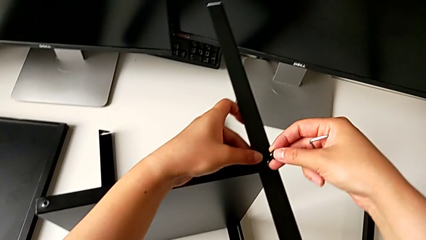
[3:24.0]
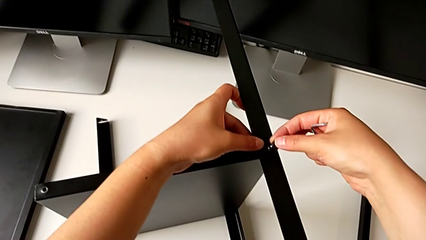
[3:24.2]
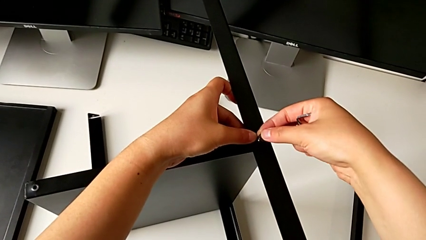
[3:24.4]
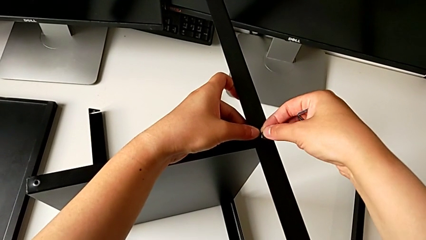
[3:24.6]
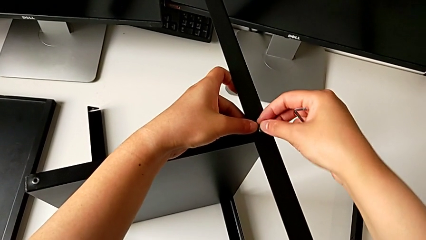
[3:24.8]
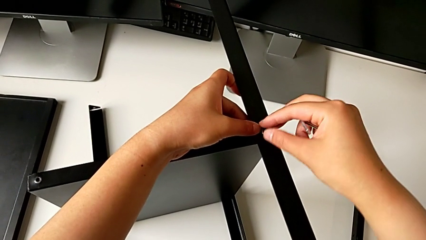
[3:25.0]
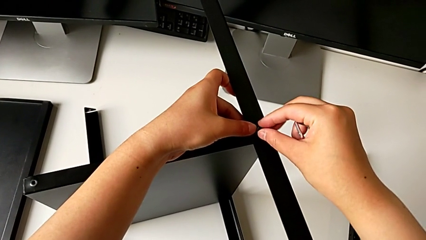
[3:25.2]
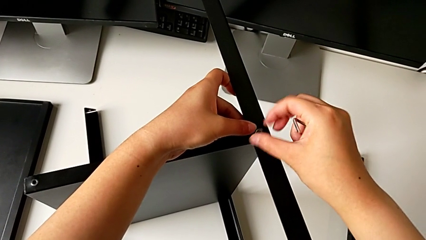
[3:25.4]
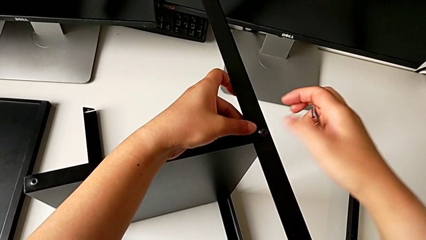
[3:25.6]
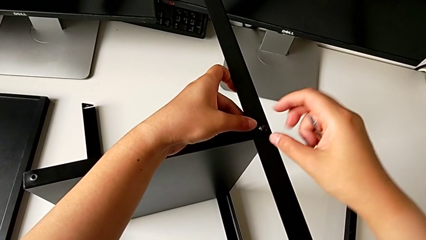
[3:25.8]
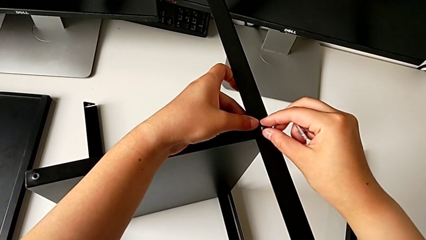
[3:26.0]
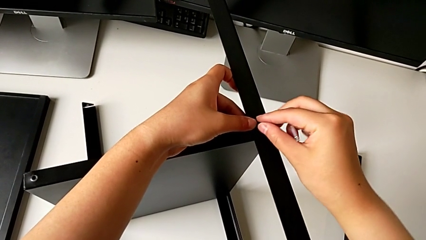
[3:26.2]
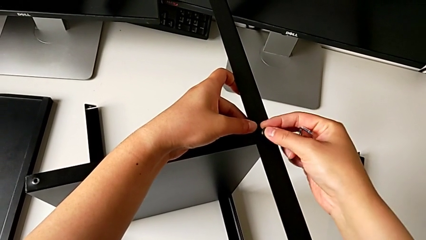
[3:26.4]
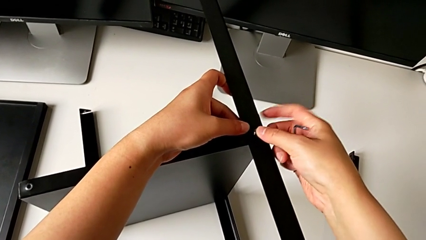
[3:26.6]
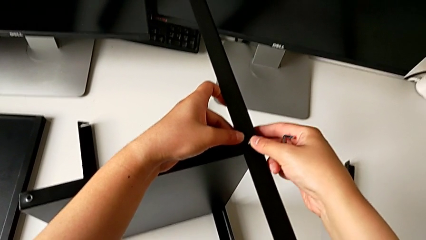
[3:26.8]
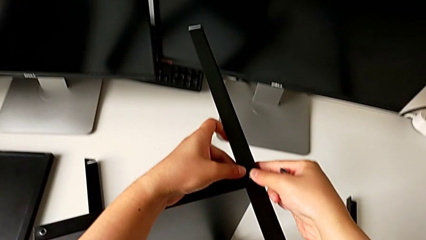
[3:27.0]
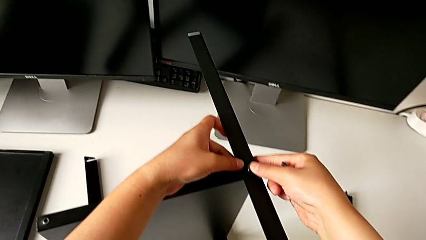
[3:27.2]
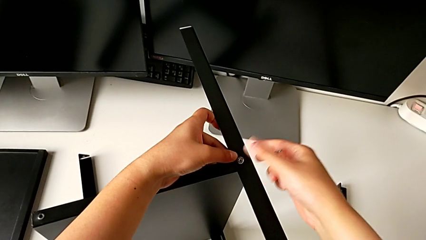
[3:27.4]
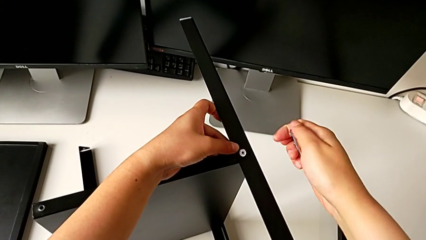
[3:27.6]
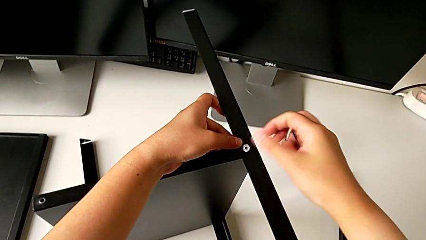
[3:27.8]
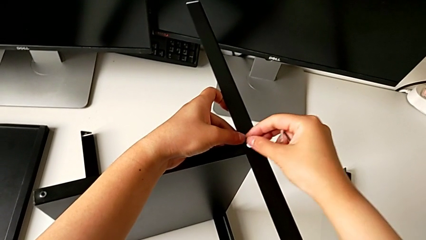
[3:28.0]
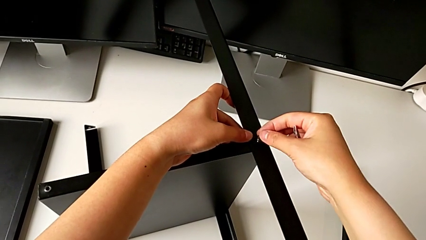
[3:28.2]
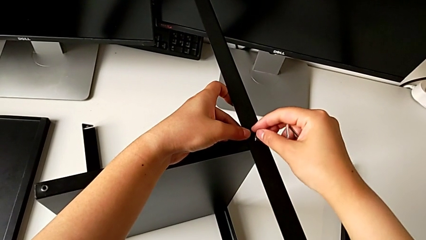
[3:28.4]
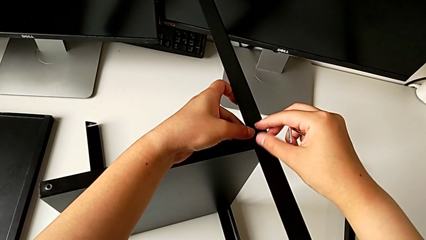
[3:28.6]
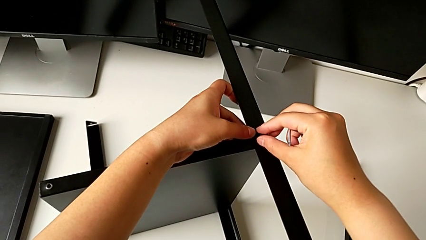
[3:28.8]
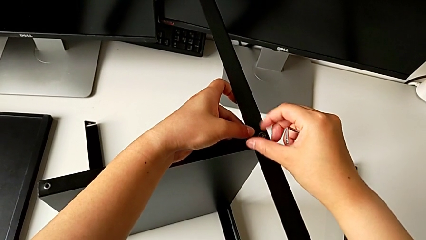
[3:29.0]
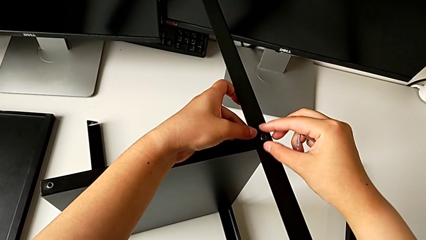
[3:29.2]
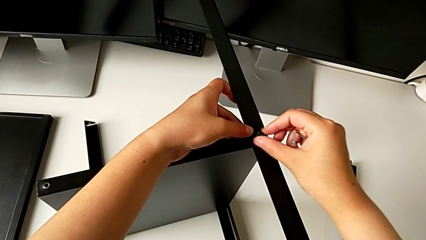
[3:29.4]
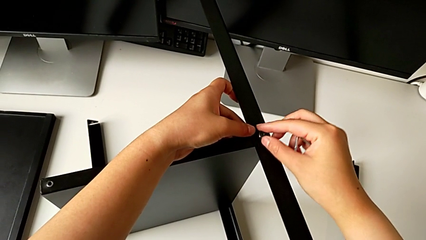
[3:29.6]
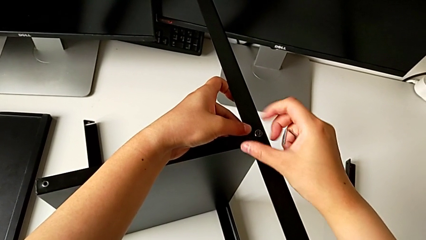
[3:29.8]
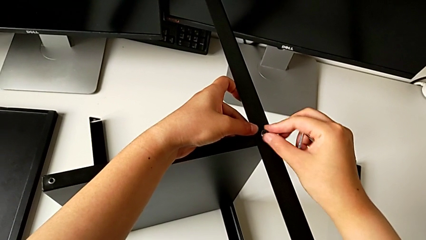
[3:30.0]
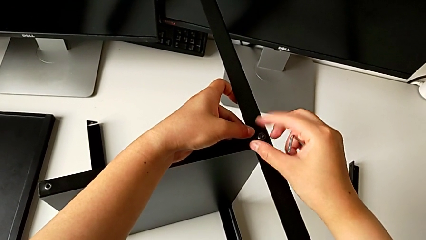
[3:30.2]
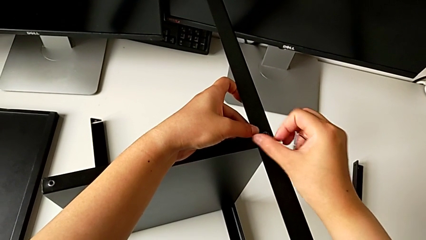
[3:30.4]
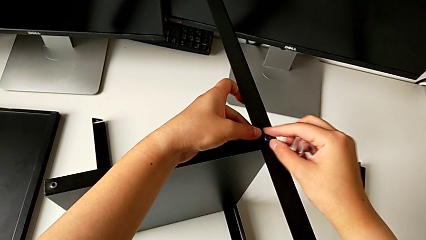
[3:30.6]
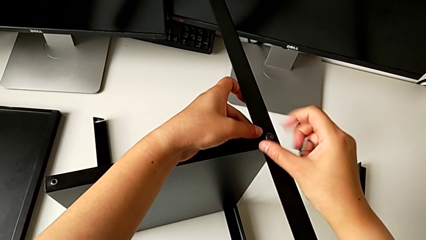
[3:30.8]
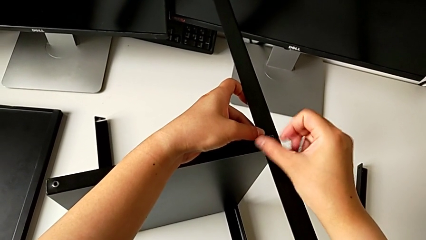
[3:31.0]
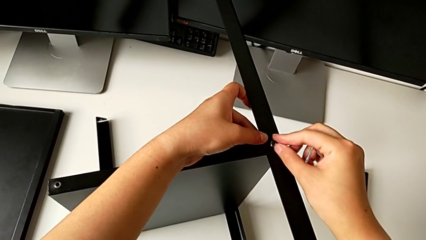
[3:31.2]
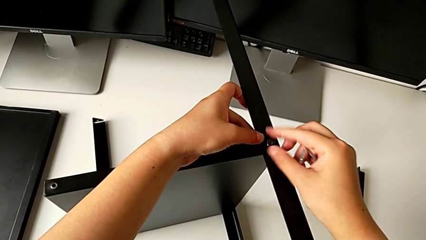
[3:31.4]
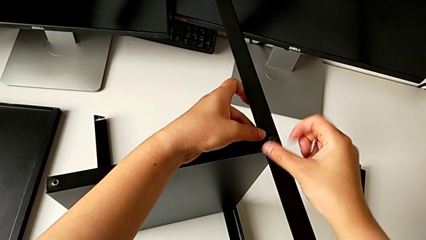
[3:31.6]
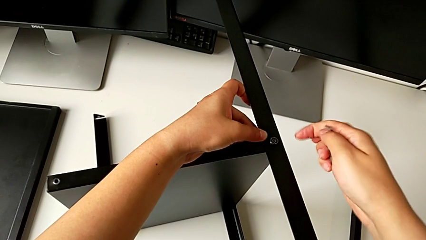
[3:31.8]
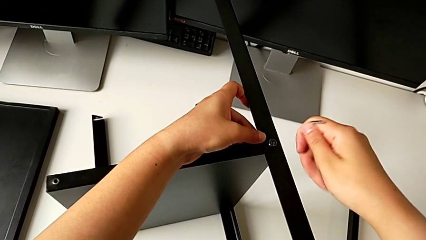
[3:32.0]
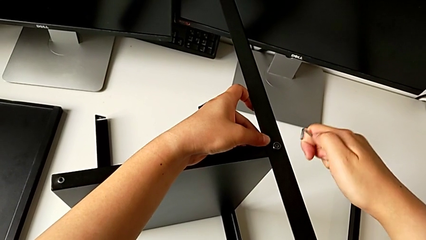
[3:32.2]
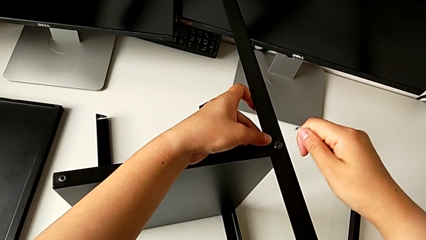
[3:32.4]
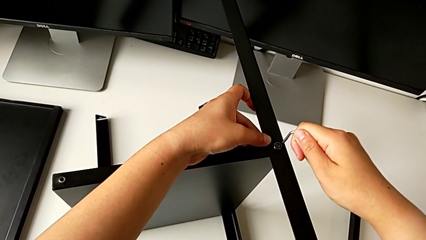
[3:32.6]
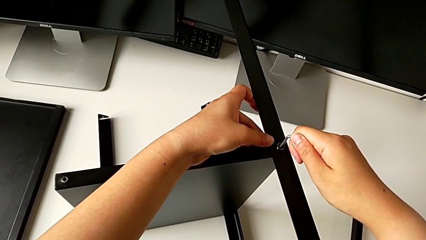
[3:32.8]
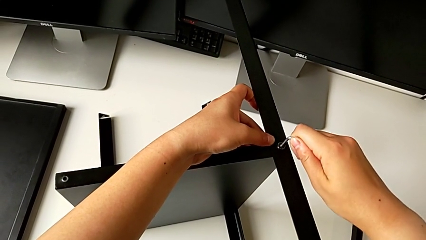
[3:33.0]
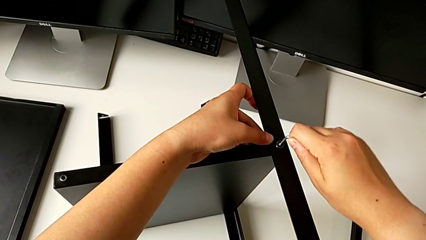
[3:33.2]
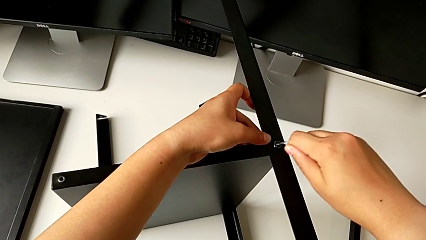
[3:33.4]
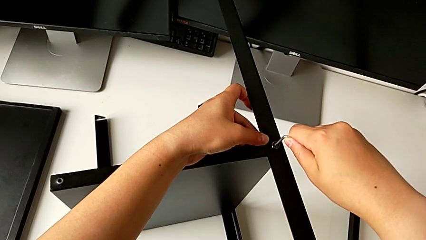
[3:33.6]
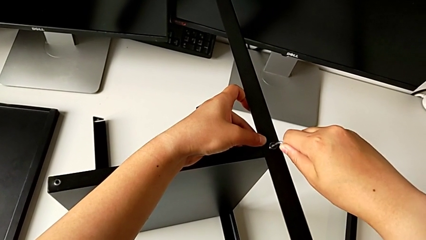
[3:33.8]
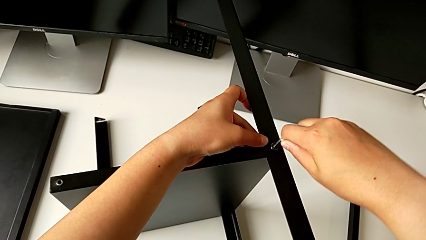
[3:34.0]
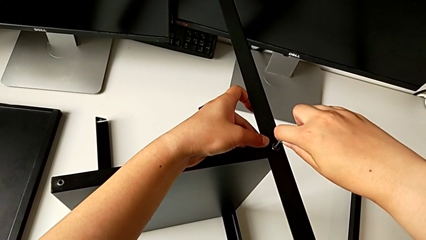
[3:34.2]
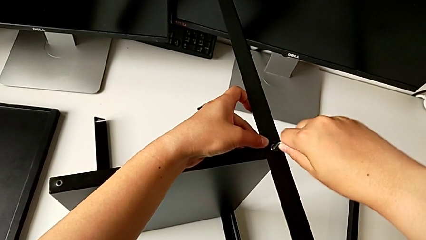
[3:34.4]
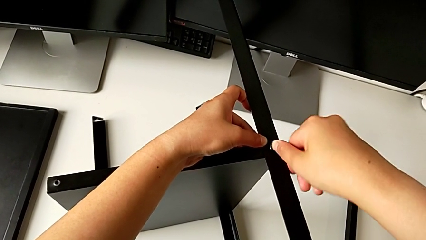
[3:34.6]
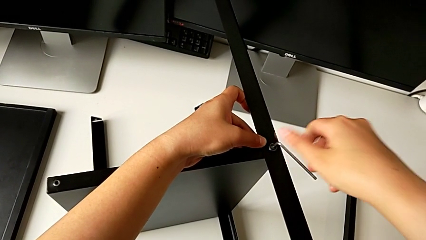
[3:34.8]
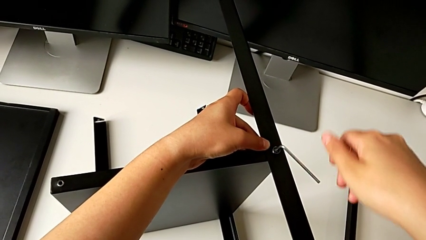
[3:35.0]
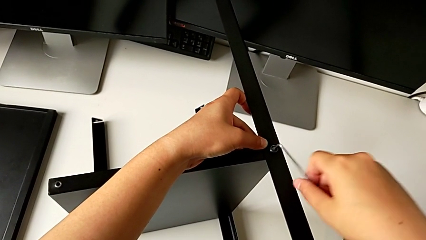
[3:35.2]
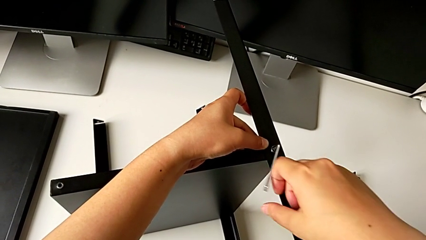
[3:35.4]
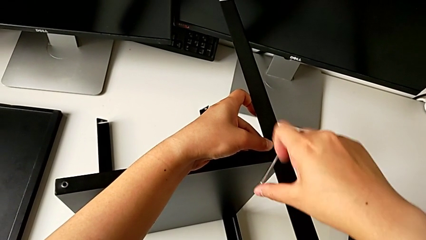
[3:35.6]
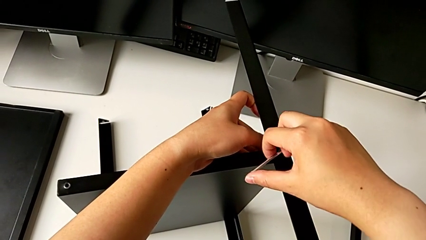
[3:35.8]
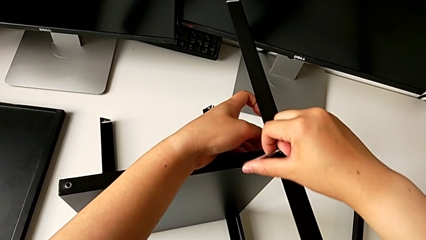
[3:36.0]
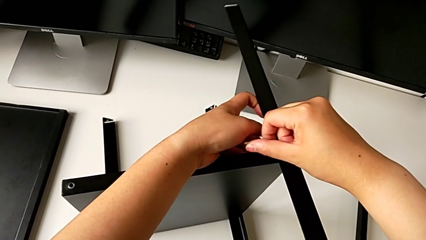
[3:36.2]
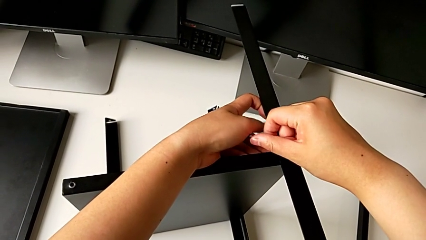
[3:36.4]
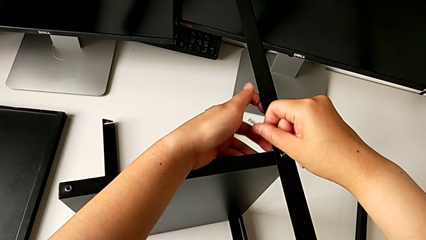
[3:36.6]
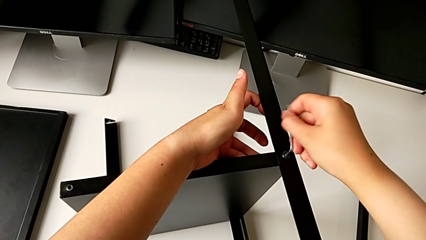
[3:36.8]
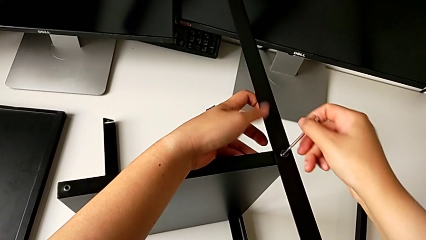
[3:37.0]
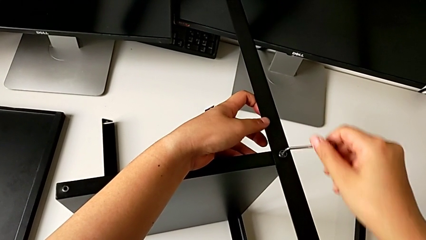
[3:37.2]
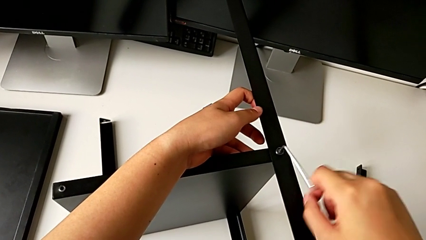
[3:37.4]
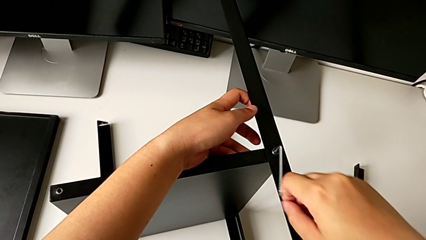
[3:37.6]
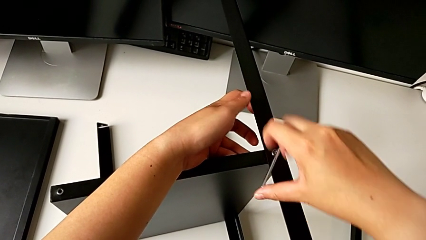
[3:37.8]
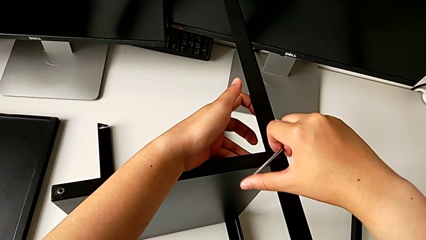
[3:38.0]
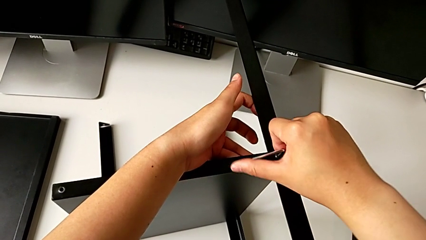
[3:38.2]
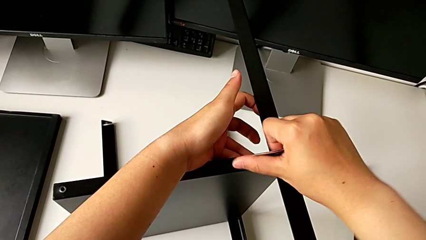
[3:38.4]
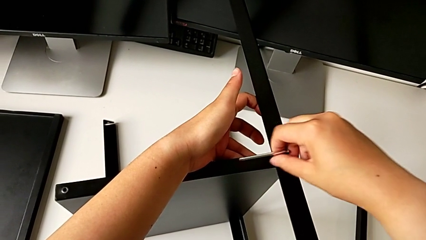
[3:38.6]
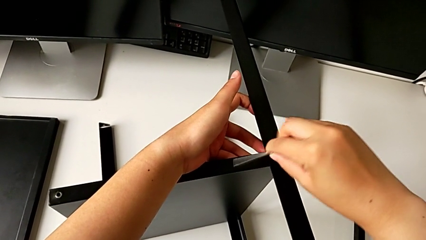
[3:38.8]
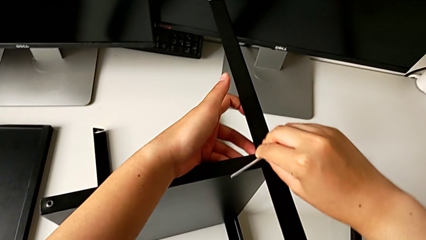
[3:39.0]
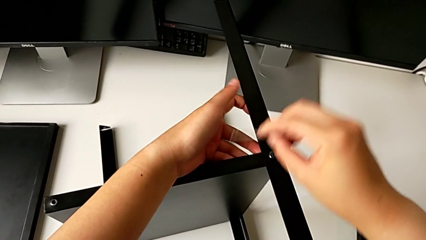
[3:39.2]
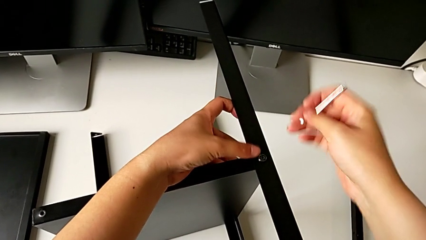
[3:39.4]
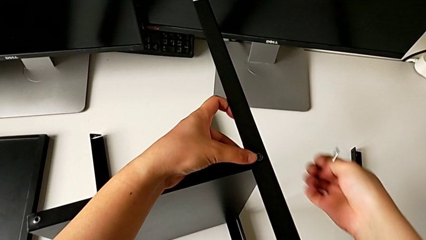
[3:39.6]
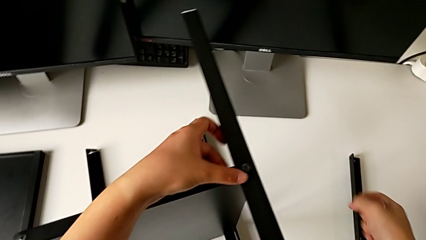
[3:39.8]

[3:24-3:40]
The camera wearer is screwing the third leg into the shelf. They insert the fifth hex socket head, align it, screw it, insert the fifth Allen wrench, insert the Allen wrench, screw the fifth hex socket head and withdraw the Allen wrench.
